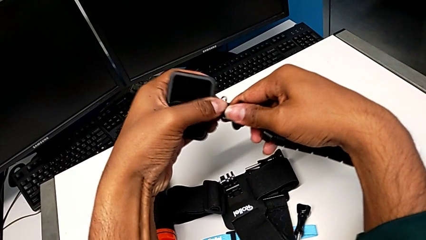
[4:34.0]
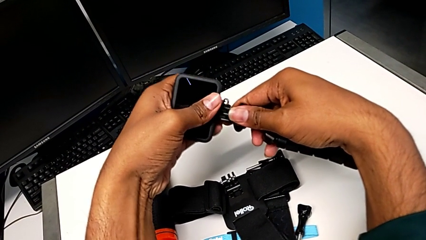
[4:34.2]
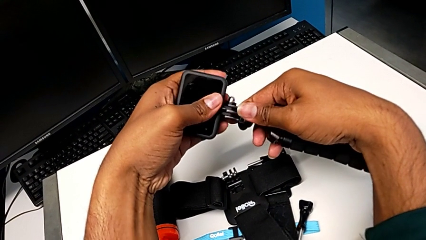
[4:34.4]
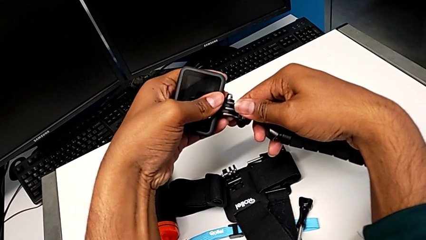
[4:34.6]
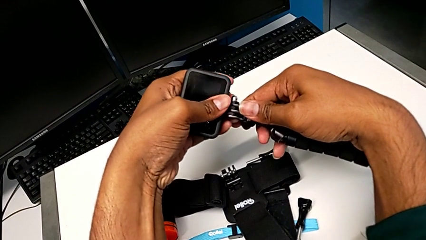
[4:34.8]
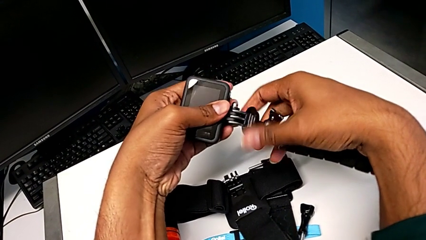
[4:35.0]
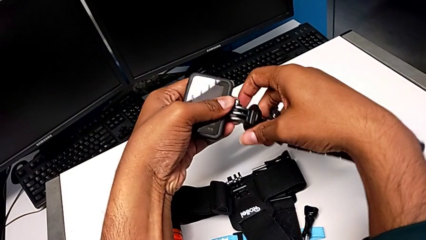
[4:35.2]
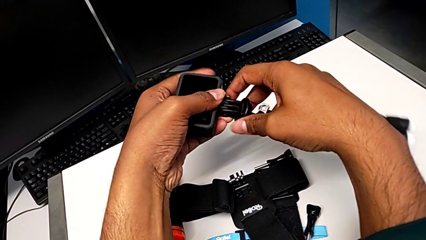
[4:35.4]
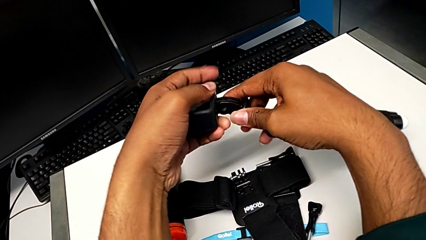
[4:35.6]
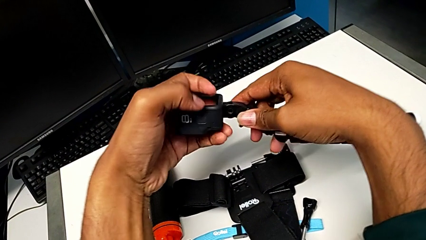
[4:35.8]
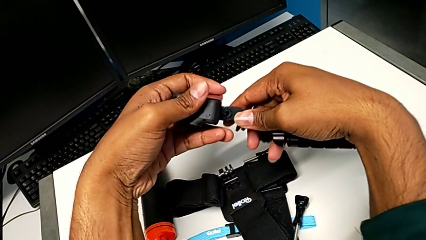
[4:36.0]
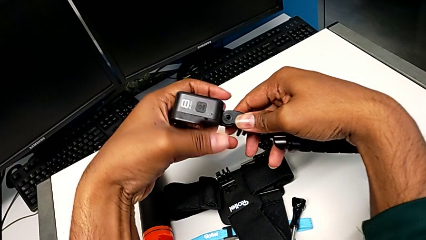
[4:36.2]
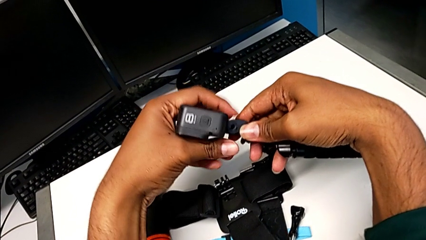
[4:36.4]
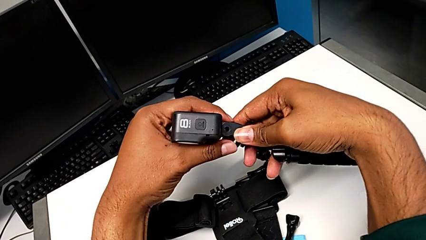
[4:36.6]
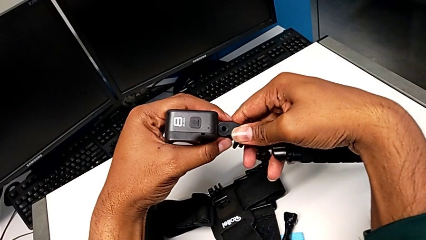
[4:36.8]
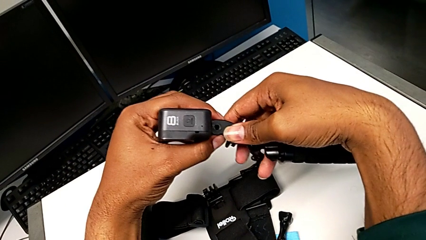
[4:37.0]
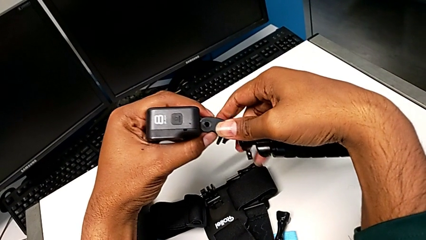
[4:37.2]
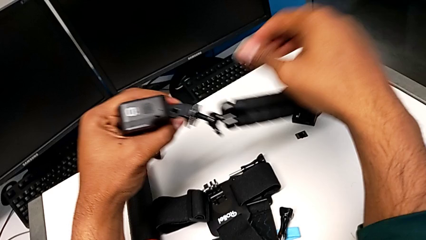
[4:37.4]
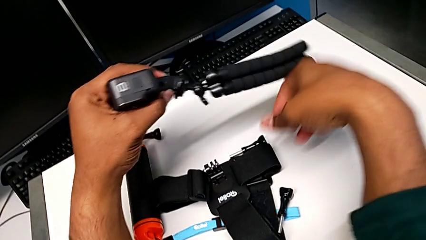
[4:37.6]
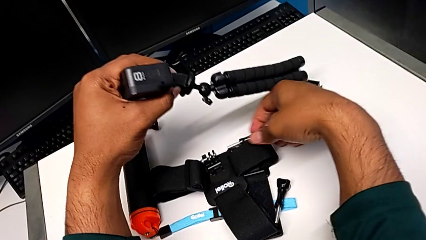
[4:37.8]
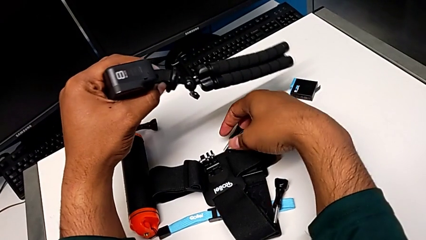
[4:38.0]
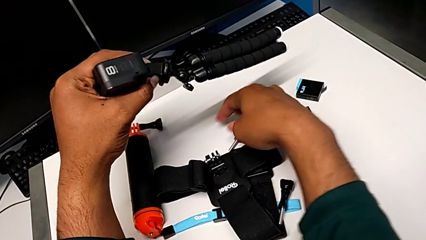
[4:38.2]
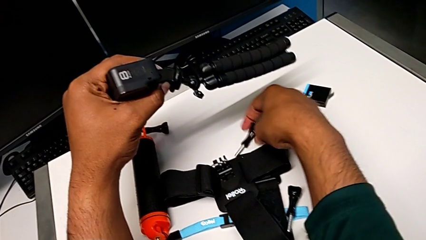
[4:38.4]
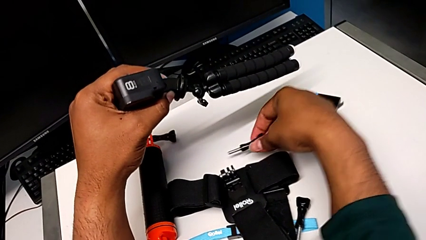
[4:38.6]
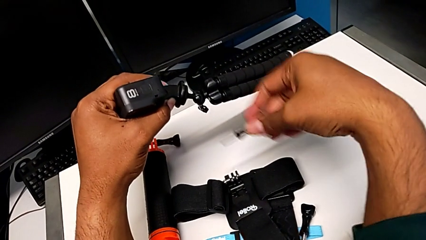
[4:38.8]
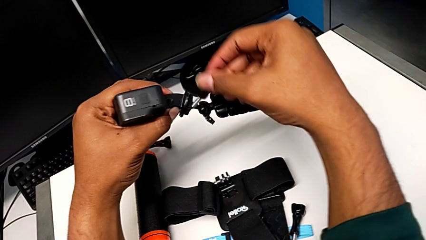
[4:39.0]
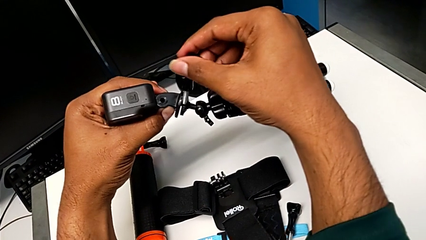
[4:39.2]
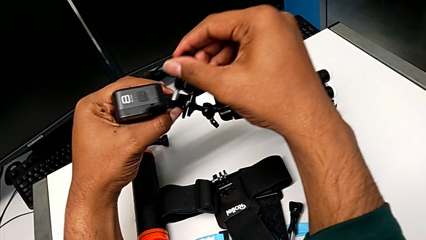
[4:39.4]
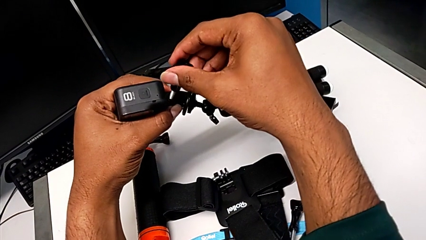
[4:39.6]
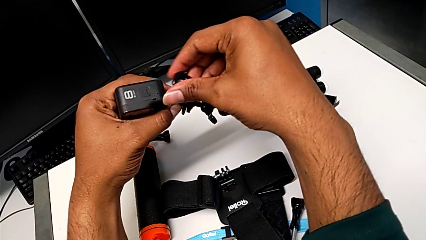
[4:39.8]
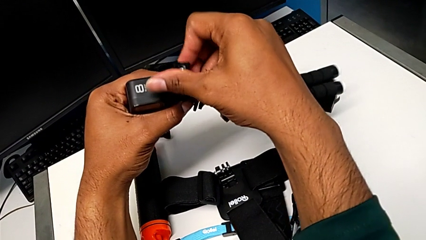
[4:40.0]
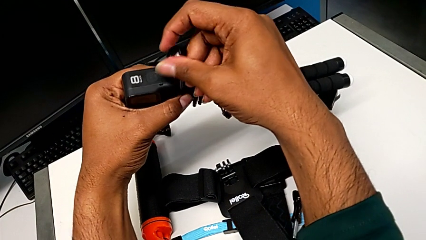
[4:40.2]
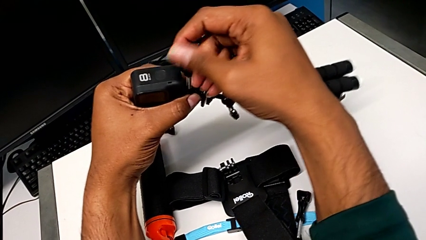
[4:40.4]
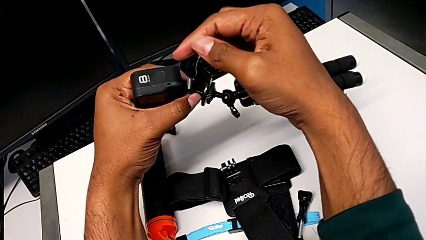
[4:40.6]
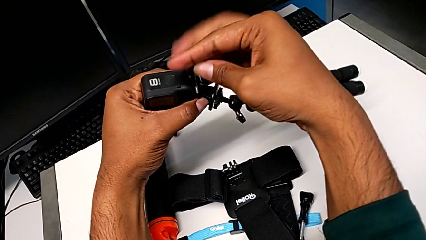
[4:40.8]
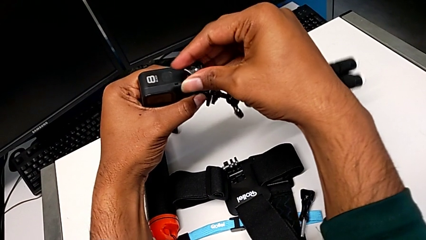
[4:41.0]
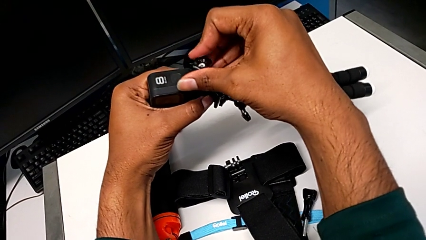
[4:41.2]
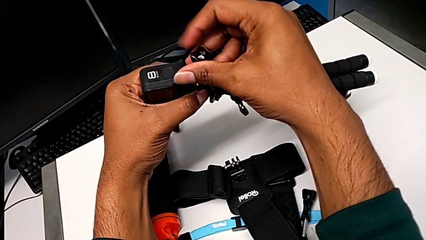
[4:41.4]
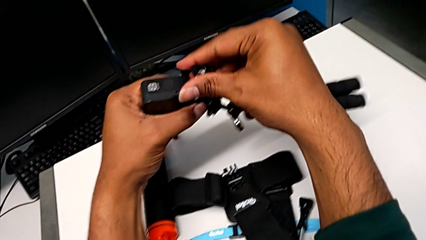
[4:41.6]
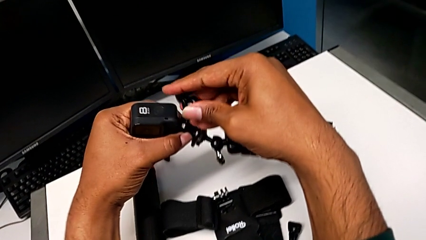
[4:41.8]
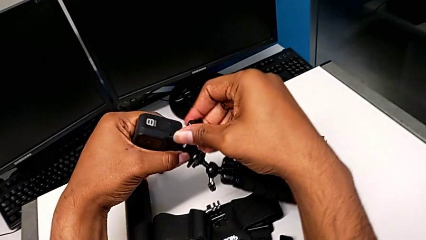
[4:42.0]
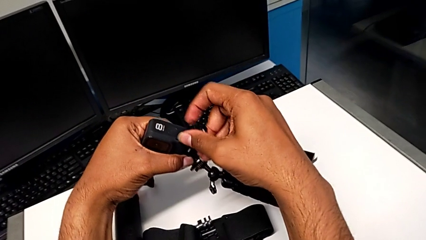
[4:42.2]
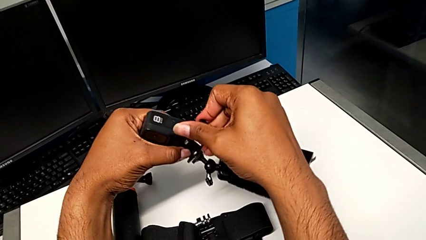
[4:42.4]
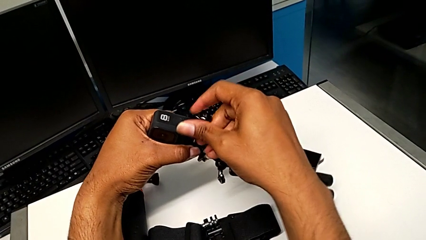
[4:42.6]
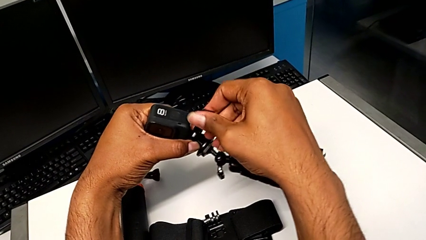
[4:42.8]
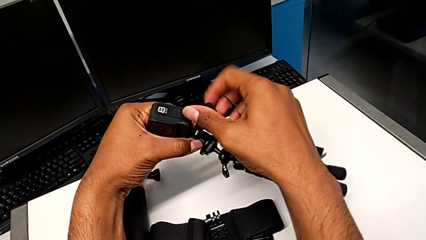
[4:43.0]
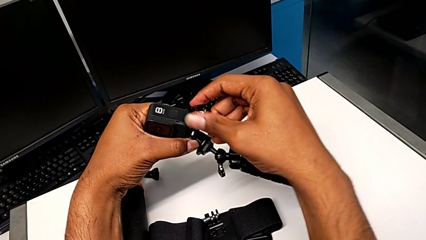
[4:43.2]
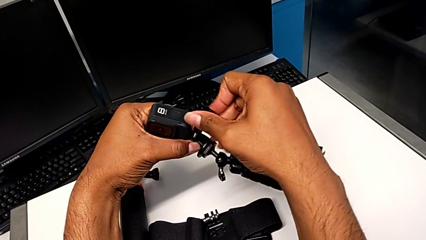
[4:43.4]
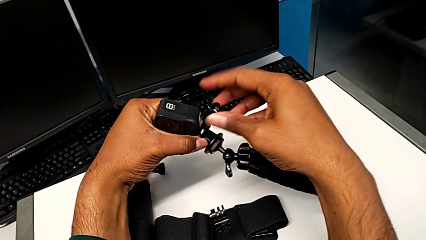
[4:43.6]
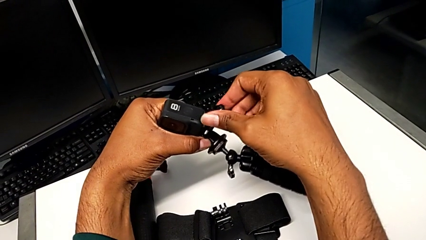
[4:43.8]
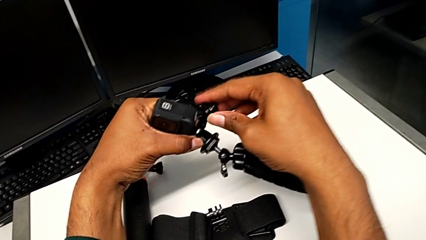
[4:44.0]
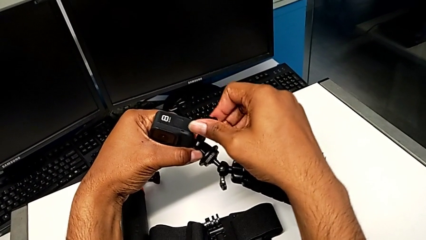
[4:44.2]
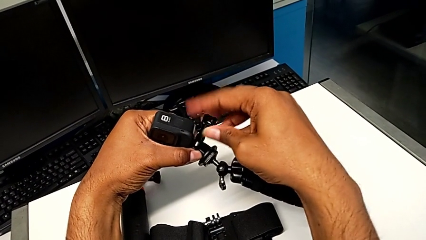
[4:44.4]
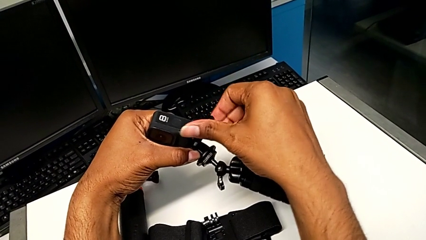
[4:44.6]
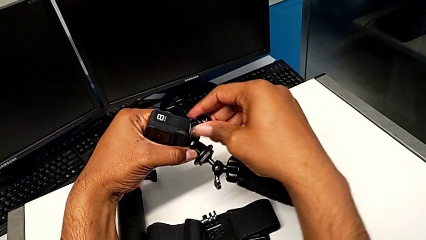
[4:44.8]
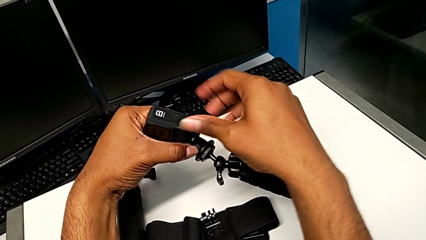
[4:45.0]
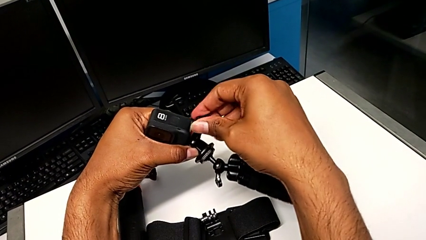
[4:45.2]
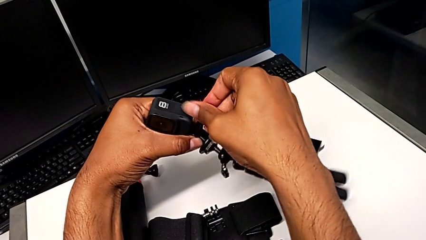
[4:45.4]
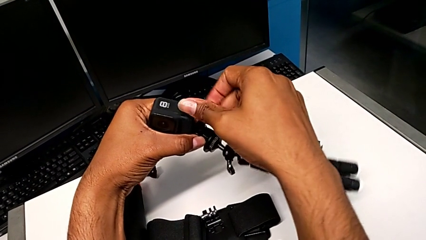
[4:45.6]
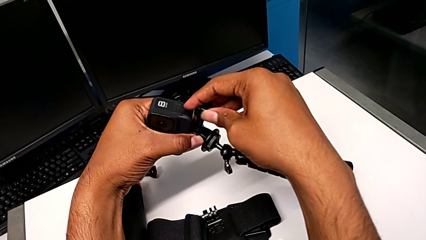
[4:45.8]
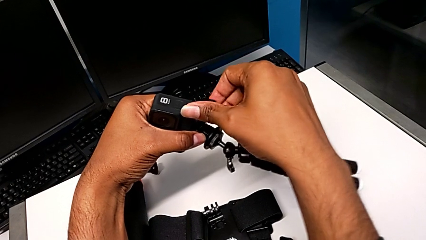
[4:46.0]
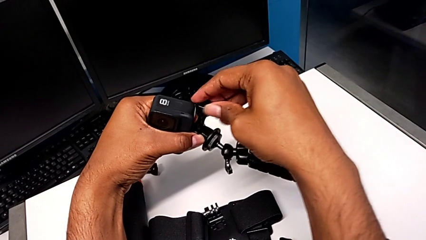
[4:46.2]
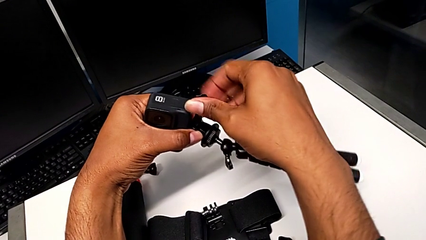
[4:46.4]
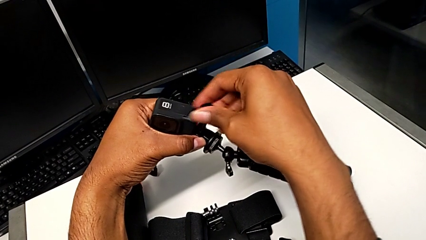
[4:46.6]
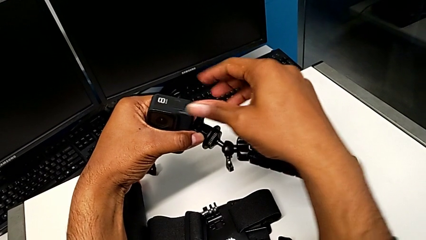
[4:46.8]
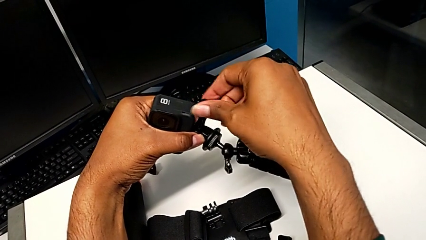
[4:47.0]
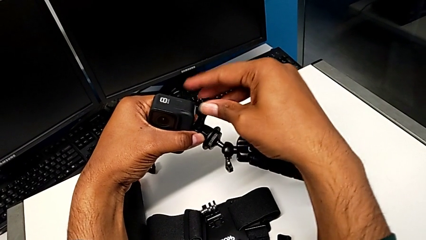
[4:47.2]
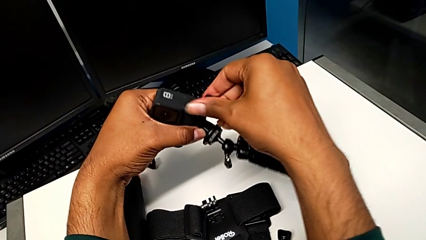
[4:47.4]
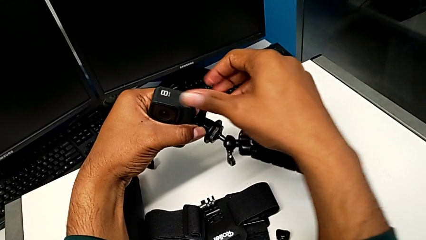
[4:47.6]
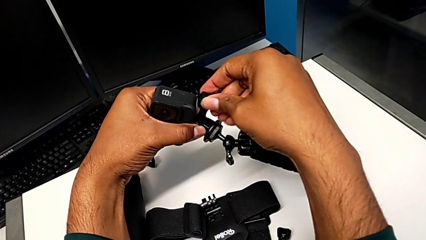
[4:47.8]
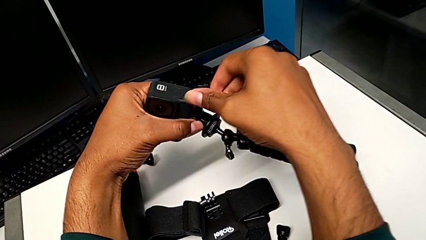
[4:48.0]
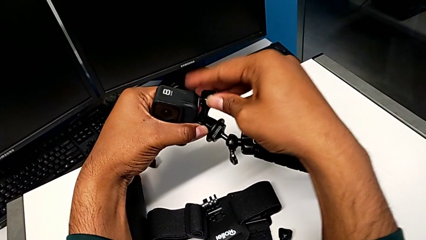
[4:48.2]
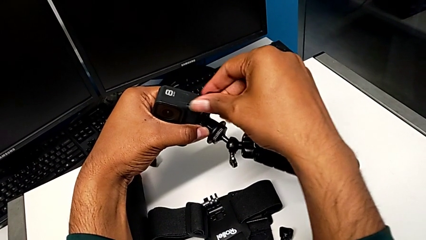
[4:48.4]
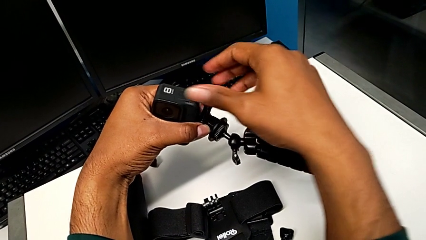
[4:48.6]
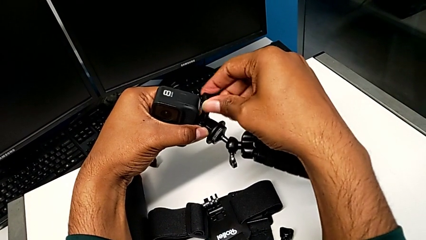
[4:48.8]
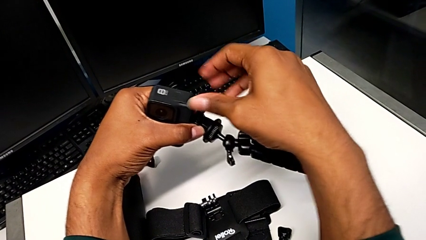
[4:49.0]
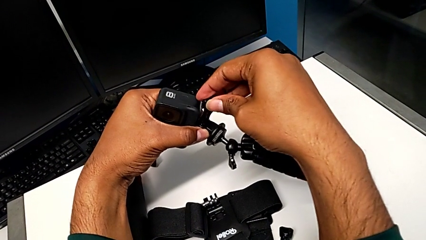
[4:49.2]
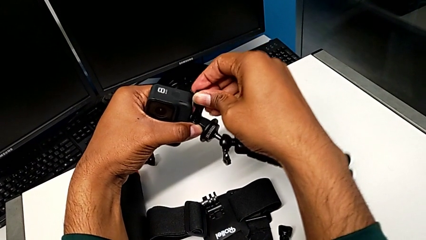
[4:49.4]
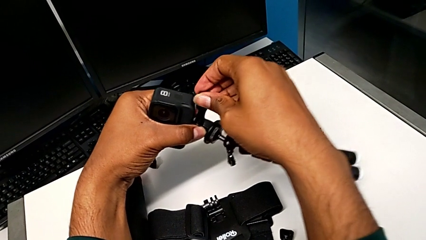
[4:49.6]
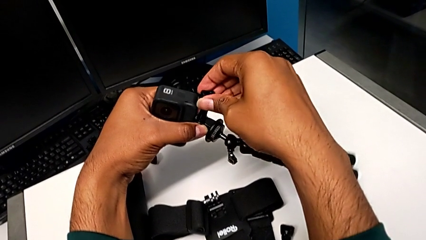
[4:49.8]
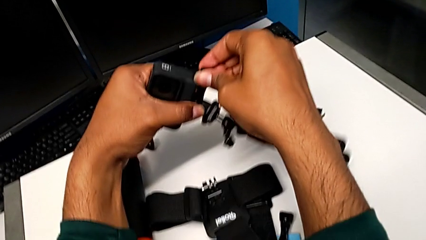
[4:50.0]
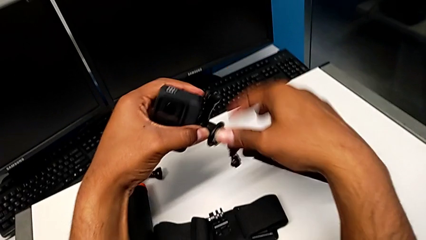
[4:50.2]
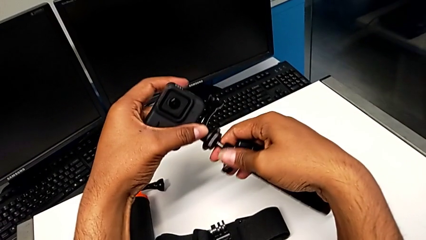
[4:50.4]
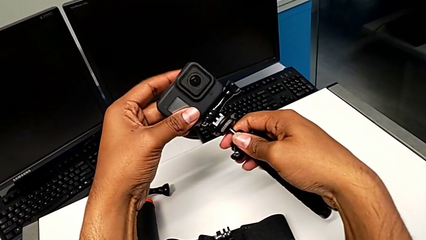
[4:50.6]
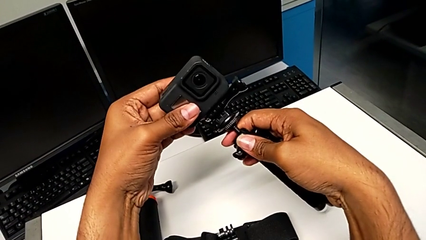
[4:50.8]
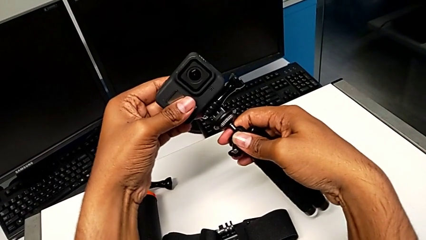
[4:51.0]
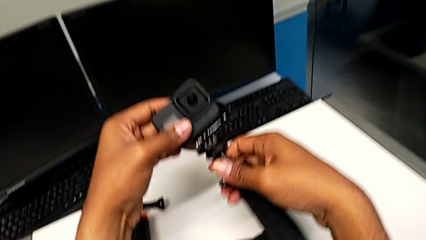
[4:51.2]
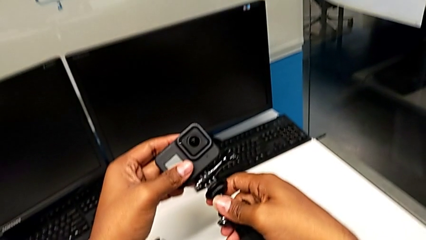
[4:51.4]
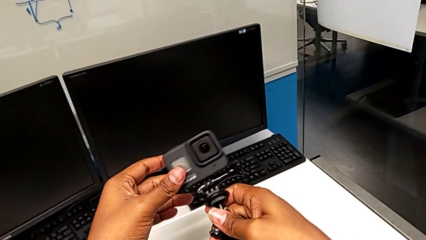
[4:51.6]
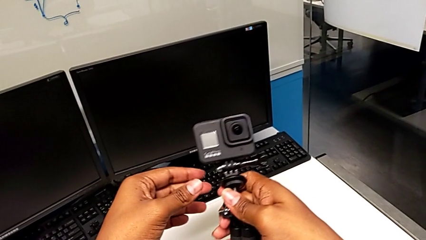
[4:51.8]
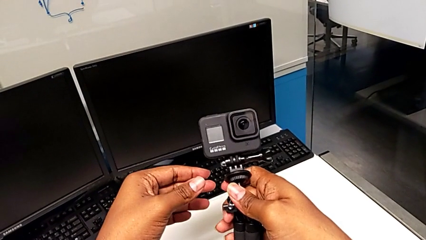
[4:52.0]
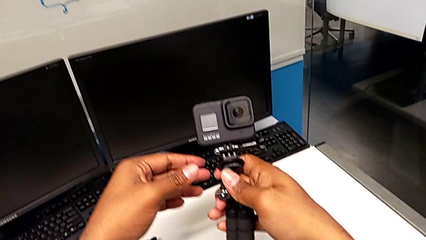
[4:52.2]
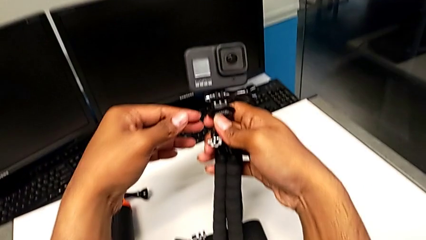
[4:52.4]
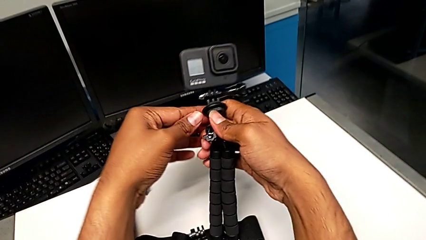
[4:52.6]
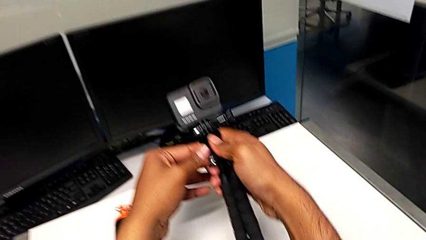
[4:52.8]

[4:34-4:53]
The camera wearer is attaching the GoPro to the tripod. They insert the GoPro, align the mounting peg, grab the screw, insert it, screw it and hold the tripod.
